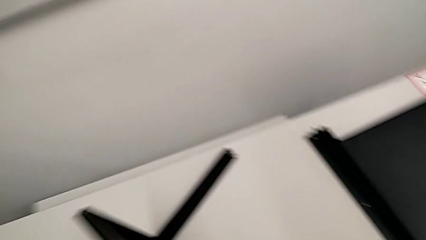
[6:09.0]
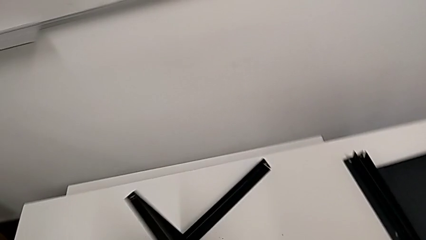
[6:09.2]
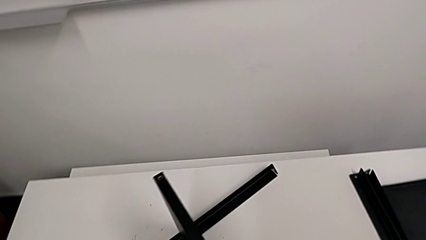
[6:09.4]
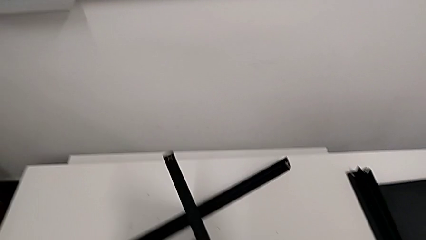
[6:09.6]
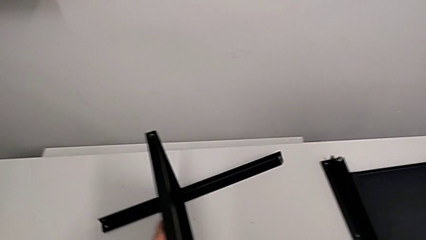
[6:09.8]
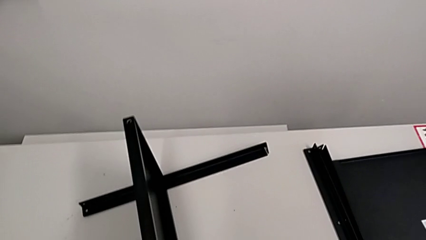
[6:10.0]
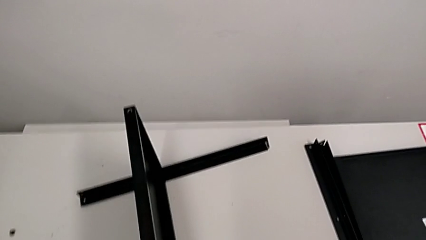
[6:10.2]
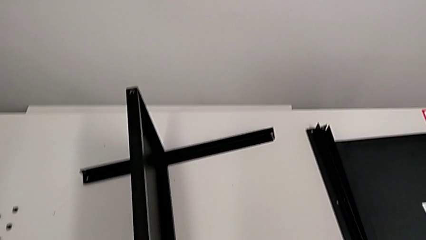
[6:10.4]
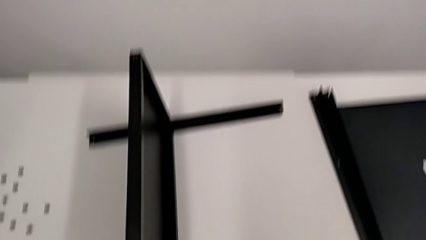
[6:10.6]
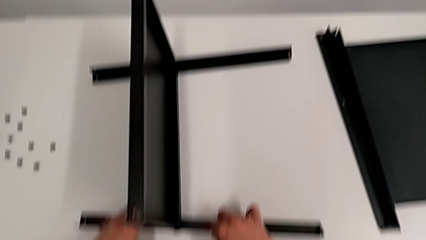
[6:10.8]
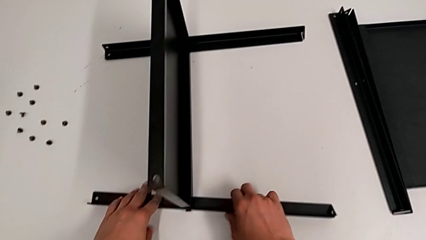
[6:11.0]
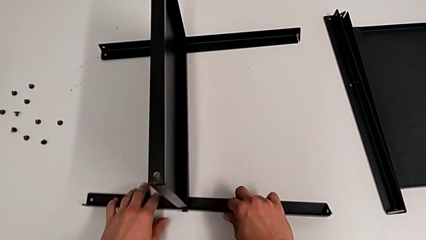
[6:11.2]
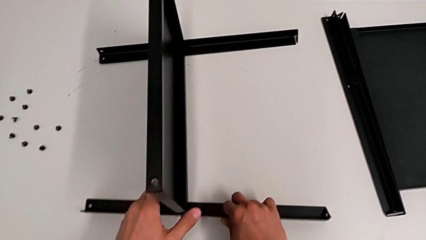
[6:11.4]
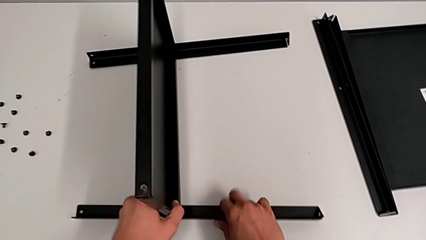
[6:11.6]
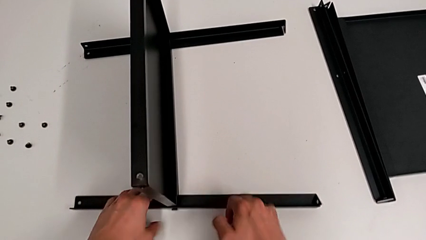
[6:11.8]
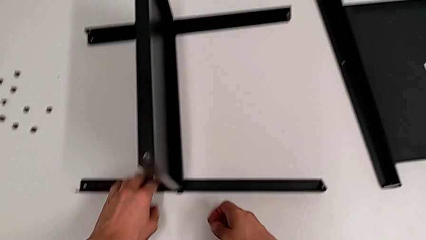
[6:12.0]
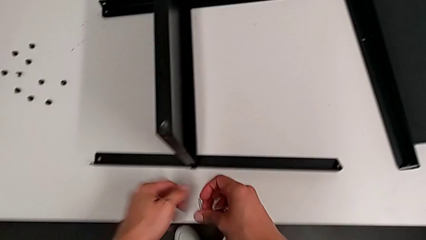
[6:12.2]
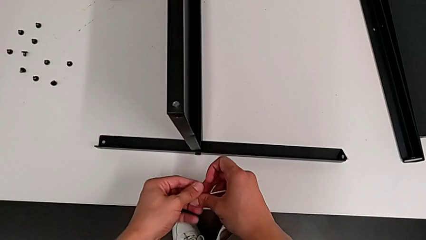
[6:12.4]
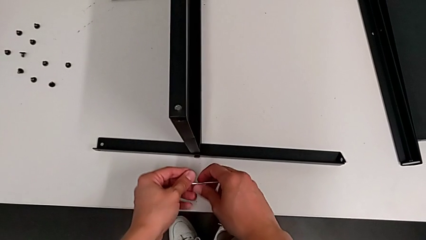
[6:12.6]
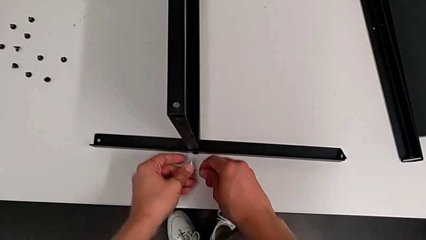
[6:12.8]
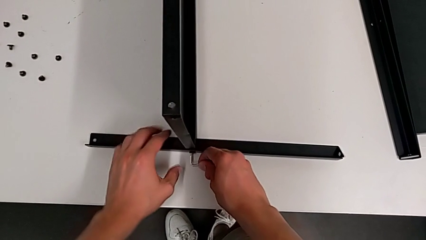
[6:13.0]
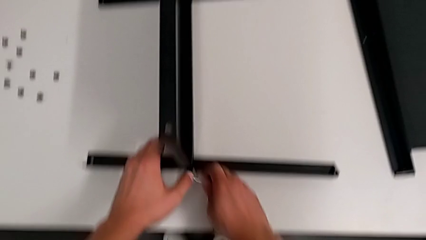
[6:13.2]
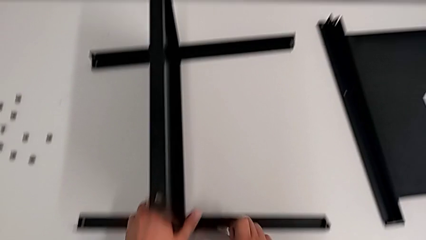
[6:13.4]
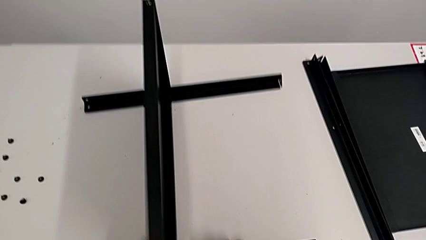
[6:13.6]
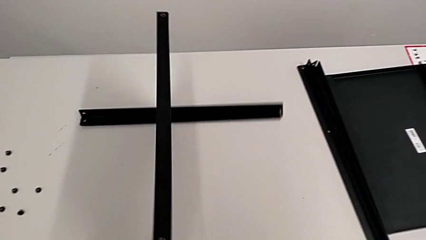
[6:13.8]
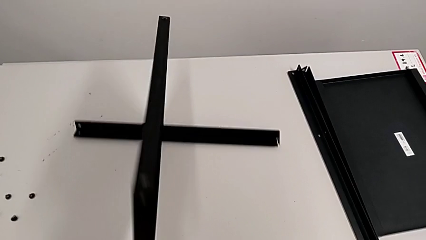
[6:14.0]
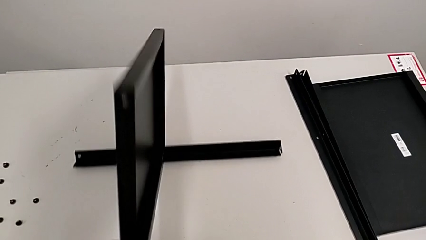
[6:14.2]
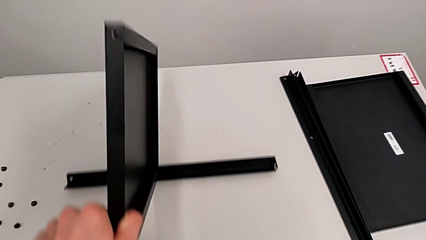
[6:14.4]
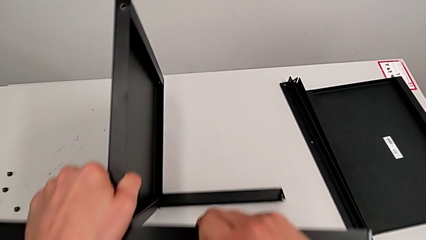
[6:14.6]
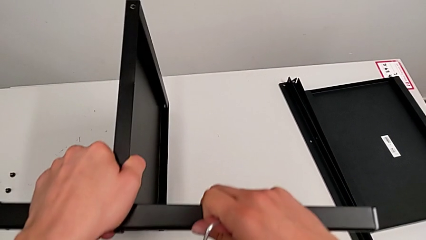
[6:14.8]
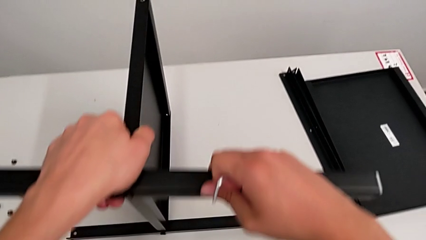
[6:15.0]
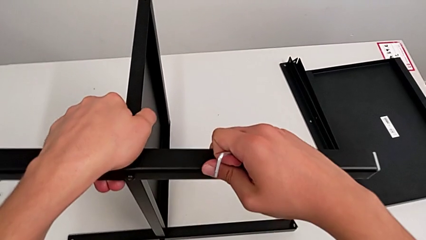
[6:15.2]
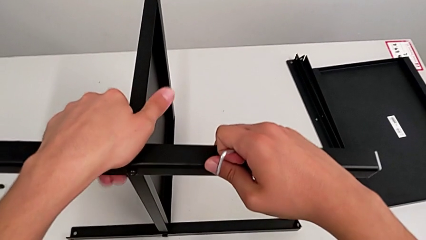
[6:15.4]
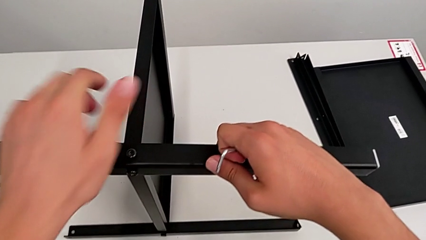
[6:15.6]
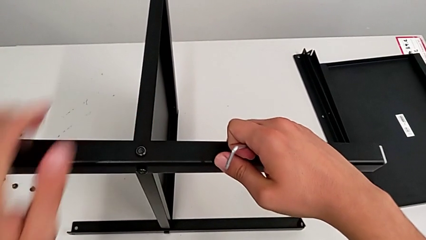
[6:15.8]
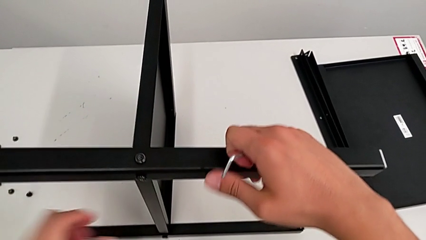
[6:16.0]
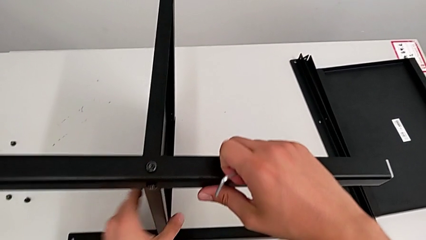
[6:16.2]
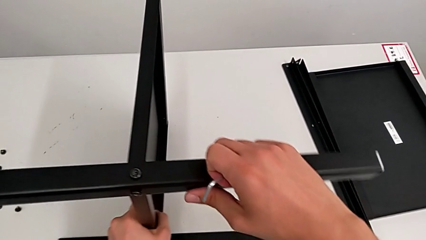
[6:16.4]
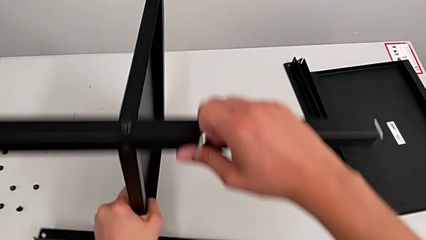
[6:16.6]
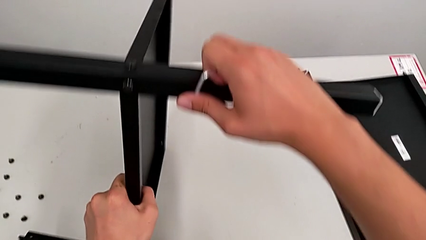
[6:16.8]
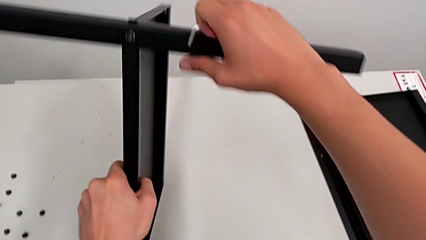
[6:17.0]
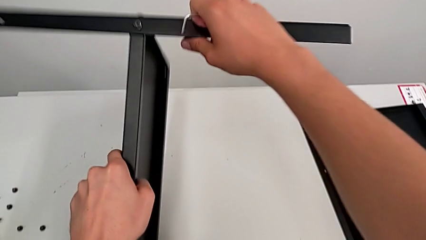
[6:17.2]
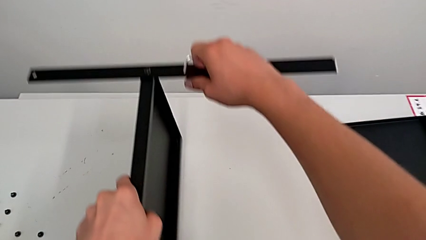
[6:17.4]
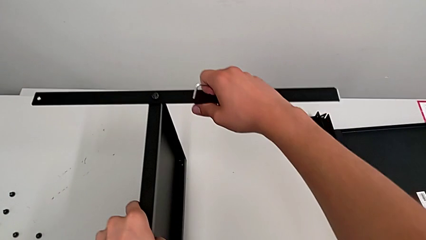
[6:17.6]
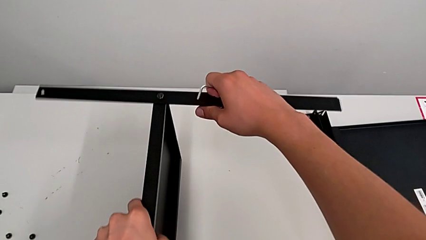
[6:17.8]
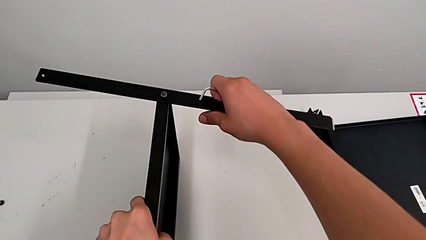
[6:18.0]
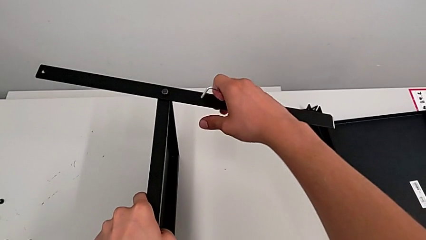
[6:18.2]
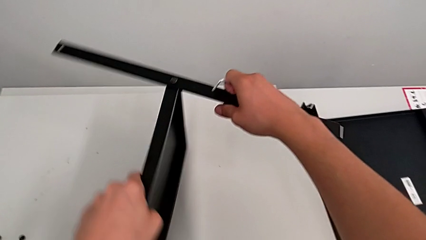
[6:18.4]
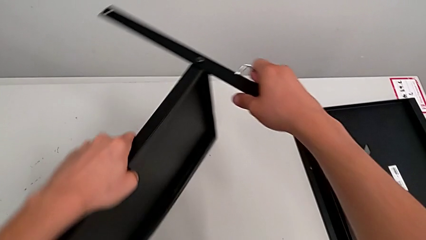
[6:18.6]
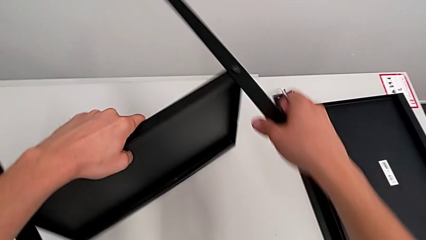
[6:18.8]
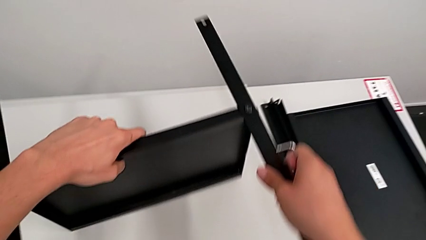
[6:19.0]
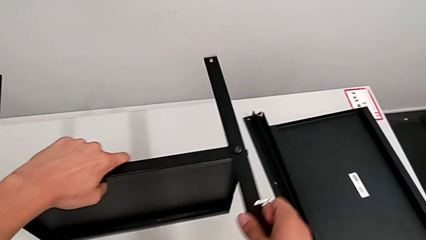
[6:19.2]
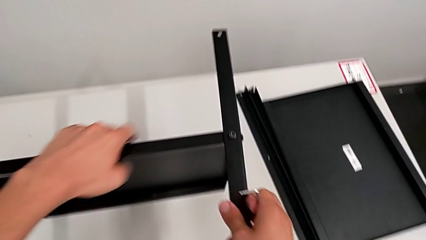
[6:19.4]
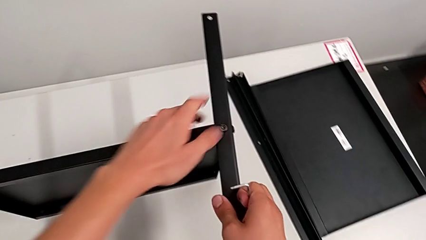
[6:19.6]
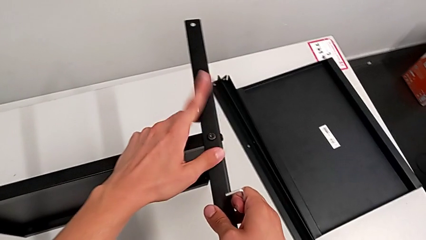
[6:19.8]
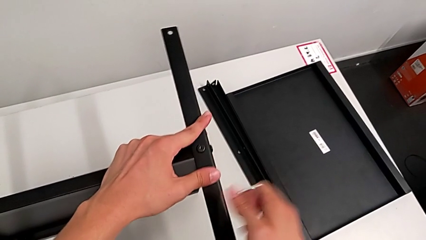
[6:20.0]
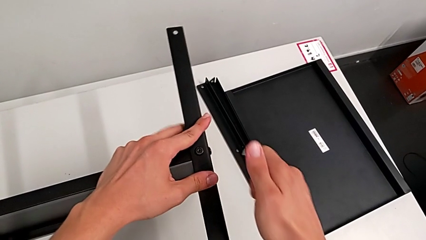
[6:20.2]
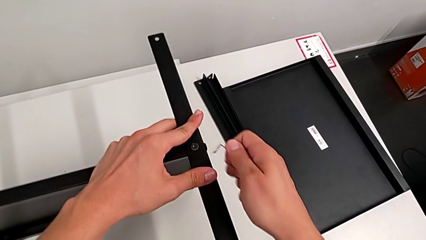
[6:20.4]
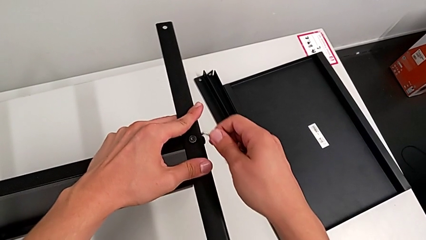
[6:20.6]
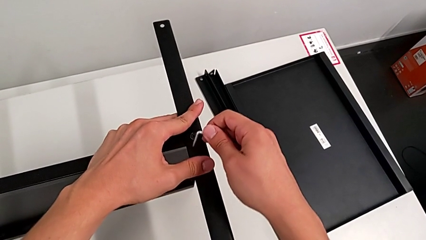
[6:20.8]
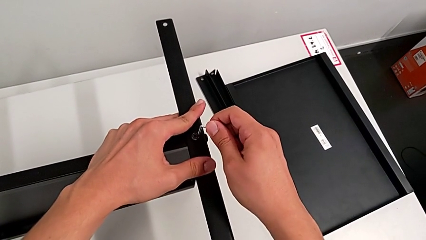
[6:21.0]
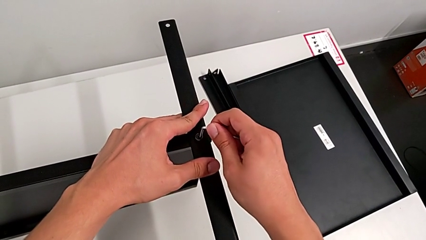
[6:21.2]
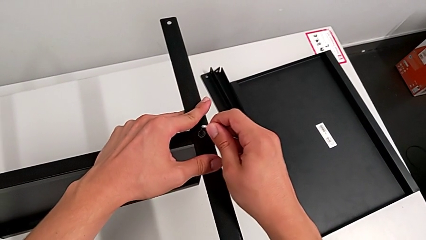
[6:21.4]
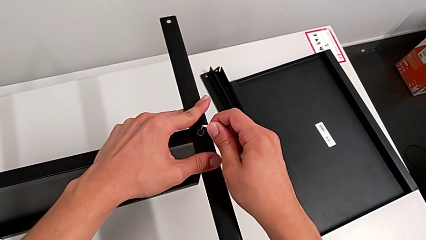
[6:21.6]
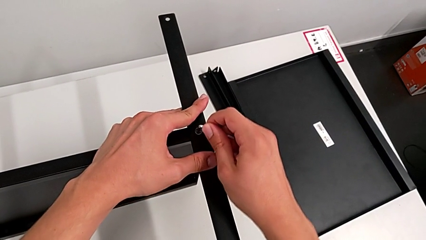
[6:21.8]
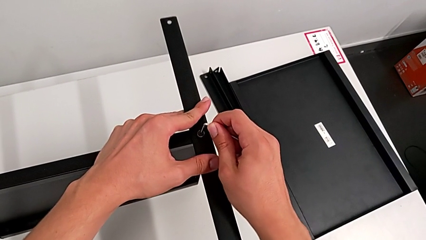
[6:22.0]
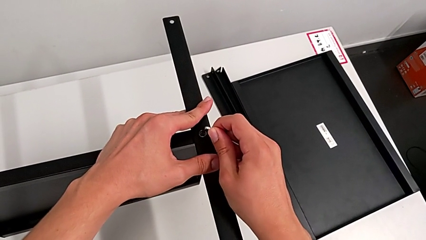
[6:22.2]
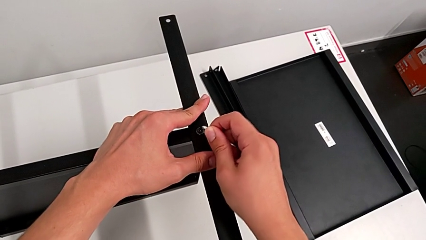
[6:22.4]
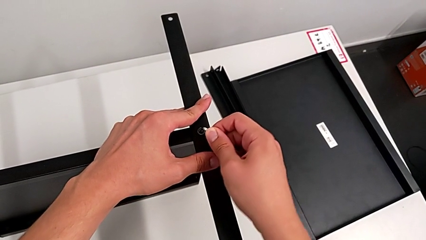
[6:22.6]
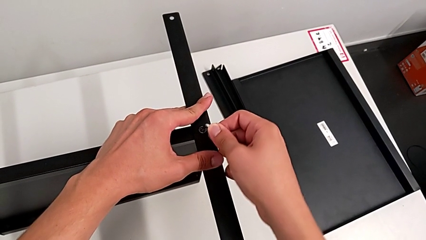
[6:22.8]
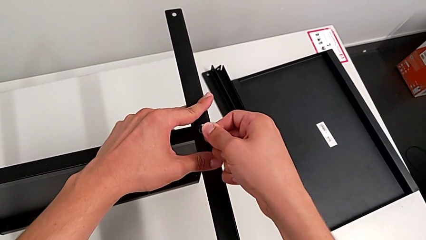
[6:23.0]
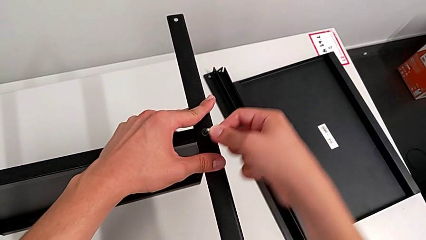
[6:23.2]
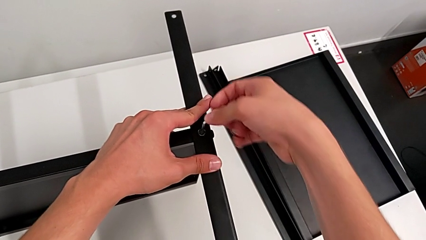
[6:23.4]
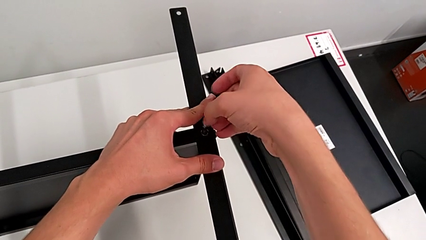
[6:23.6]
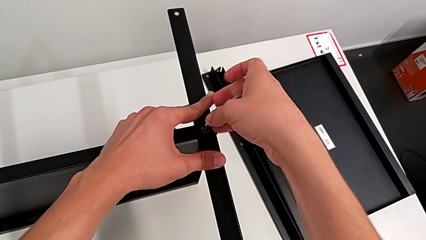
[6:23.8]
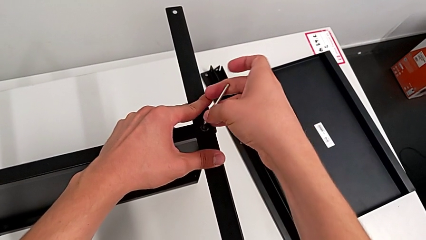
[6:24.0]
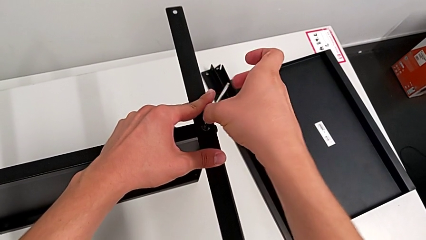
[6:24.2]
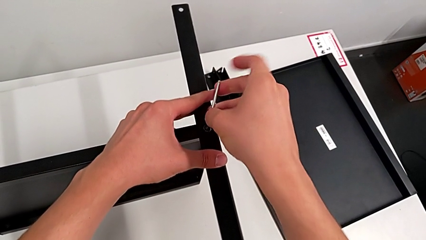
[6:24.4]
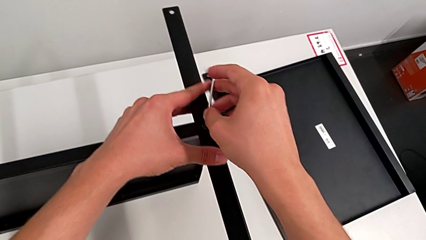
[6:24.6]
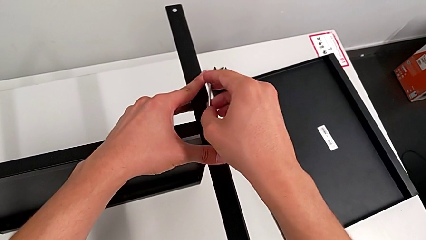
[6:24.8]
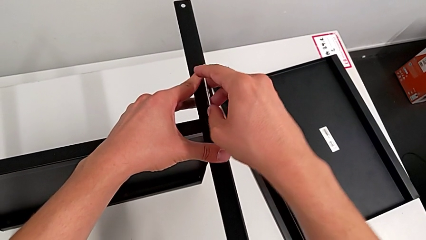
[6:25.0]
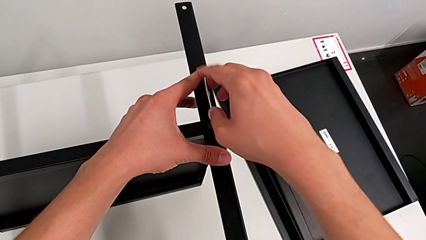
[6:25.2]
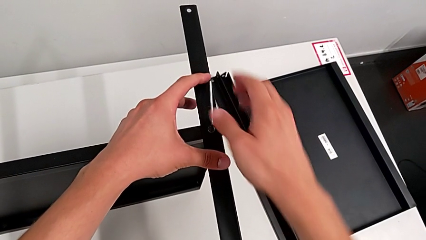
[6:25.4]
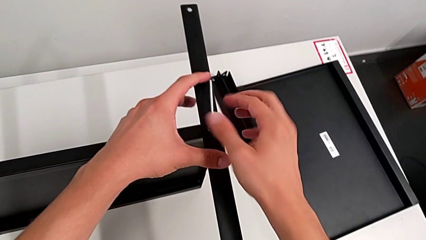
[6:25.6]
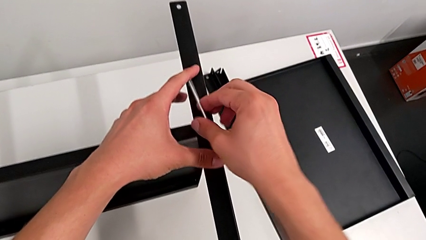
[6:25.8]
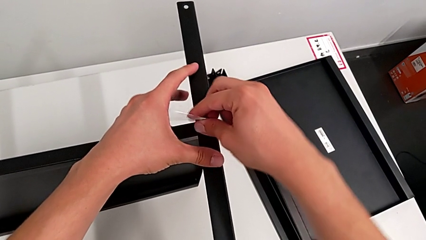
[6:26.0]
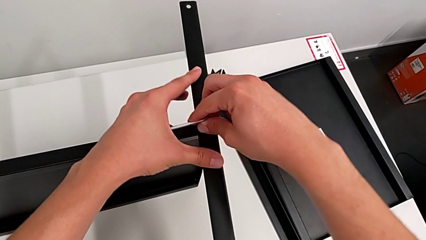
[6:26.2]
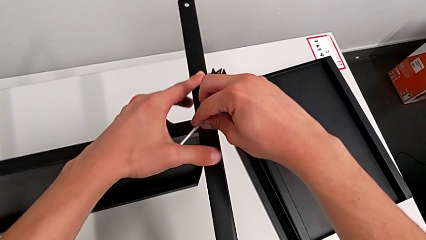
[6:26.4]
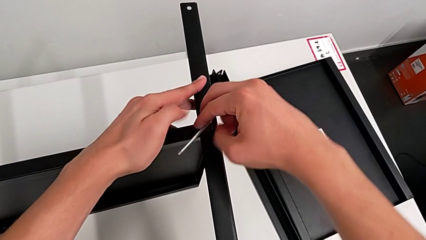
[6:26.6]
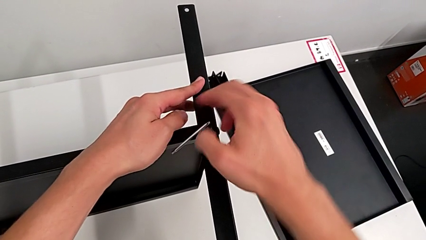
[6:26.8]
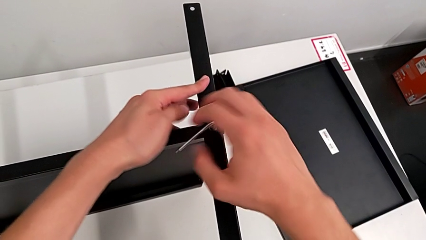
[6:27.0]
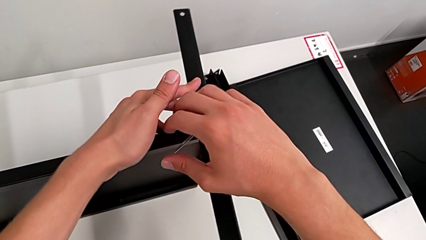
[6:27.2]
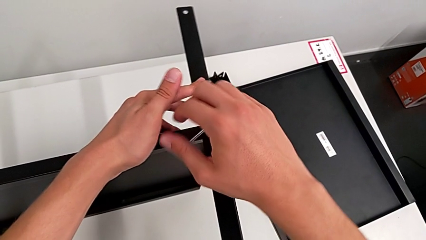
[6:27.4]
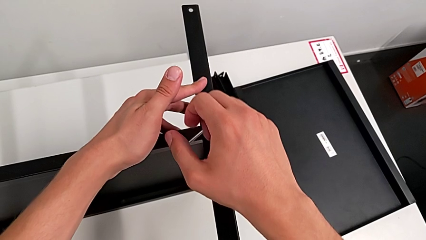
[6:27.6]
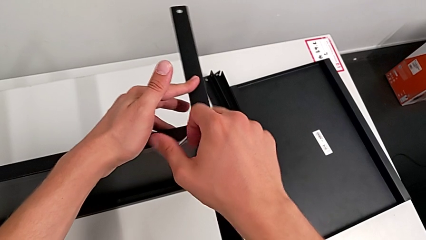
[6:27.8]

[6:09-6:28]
The camera wearer is disassembling the third leg from the bottom shelf. They slide the nightstand, rotate it, approach the hex socket head, insert the Allen wrench and begin to unscrew the hex socket head.
